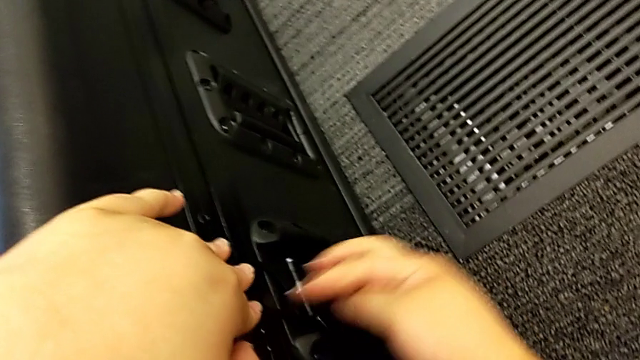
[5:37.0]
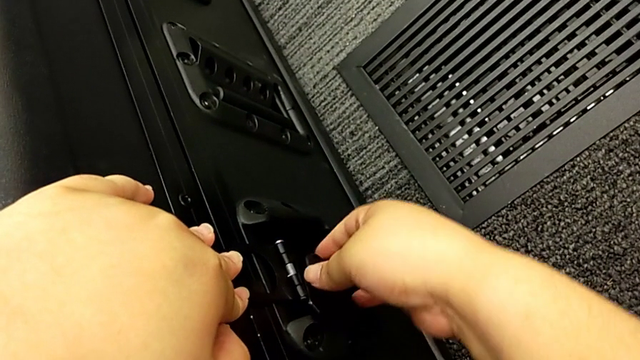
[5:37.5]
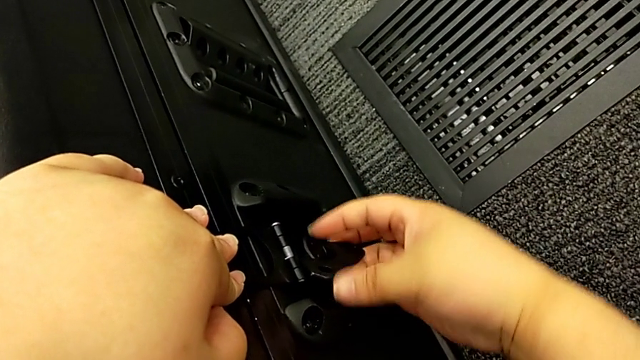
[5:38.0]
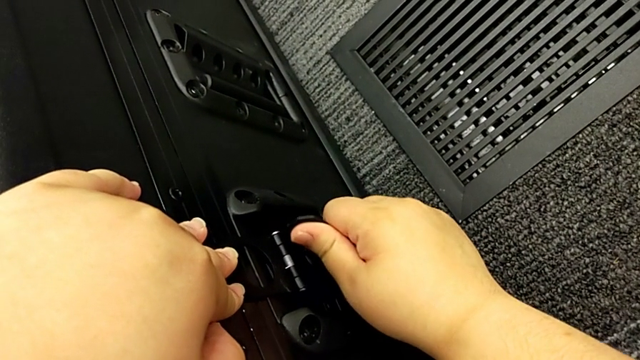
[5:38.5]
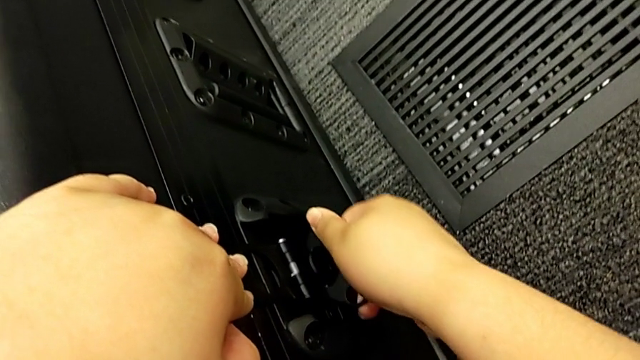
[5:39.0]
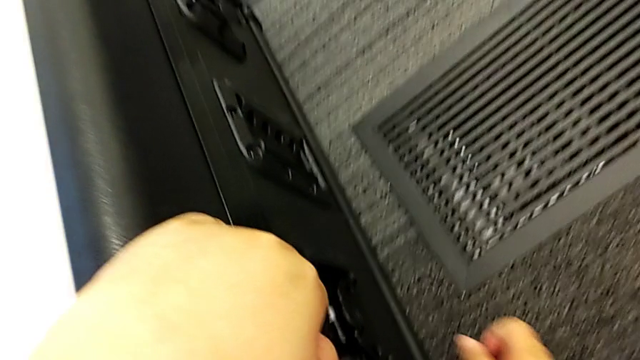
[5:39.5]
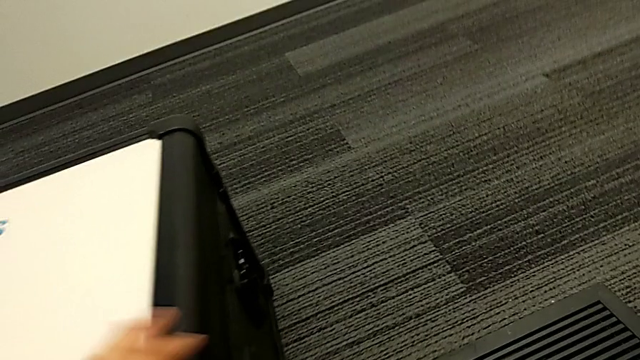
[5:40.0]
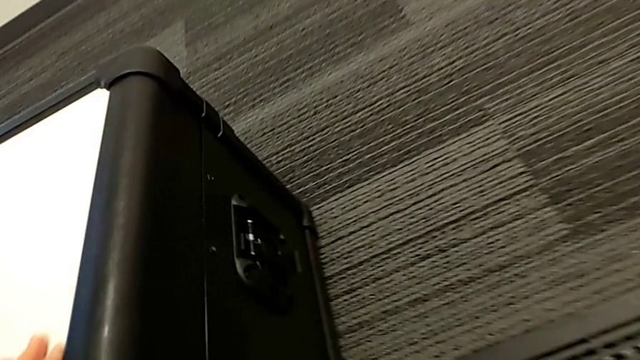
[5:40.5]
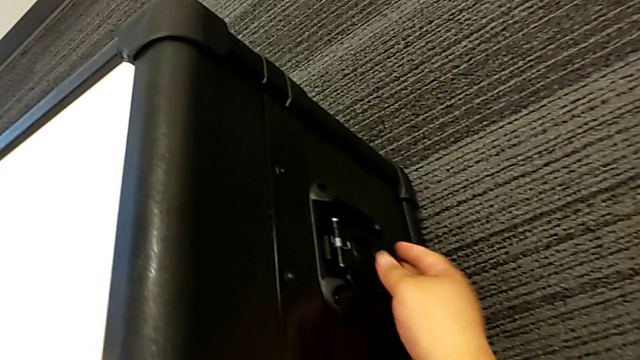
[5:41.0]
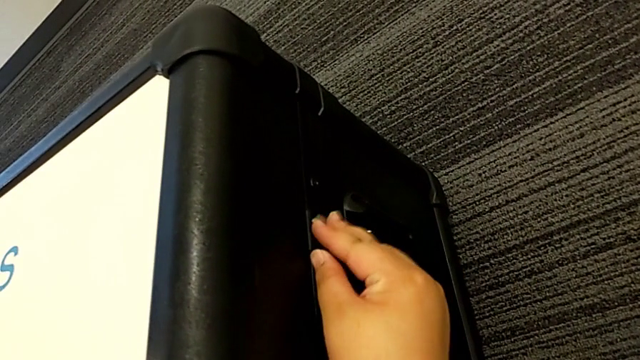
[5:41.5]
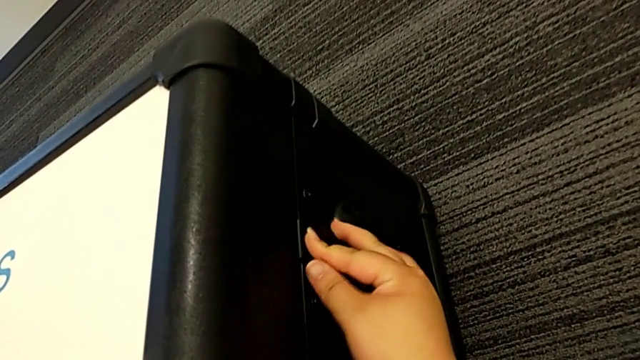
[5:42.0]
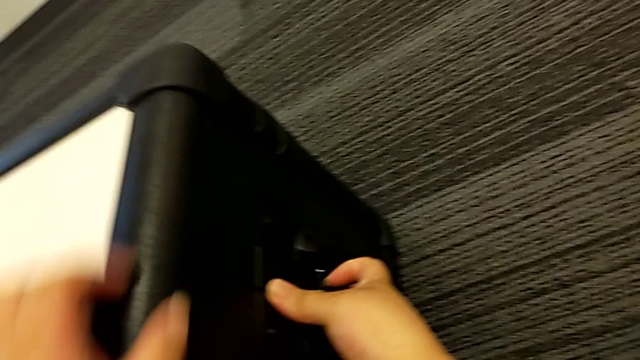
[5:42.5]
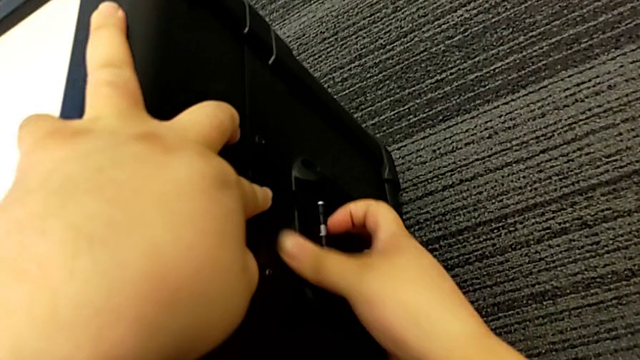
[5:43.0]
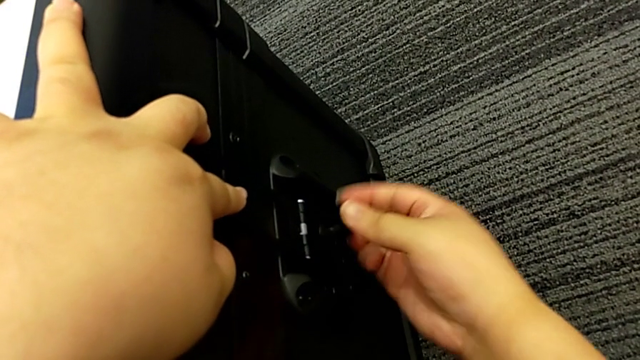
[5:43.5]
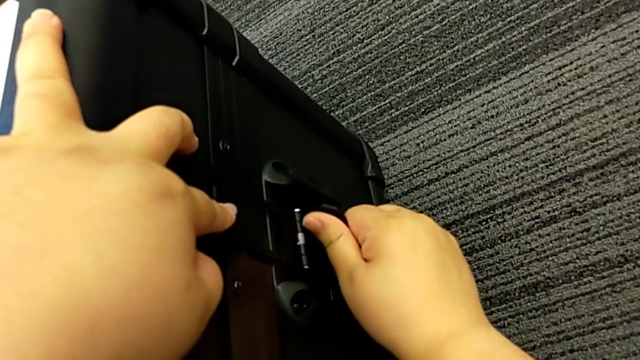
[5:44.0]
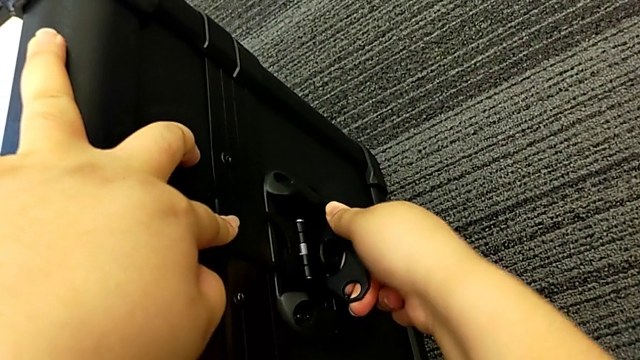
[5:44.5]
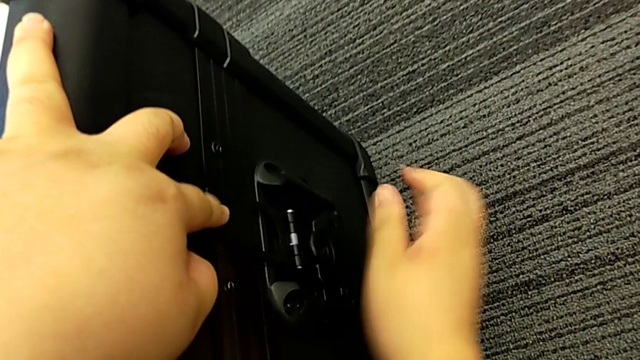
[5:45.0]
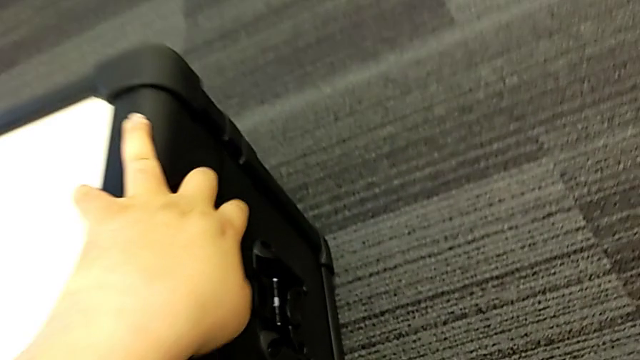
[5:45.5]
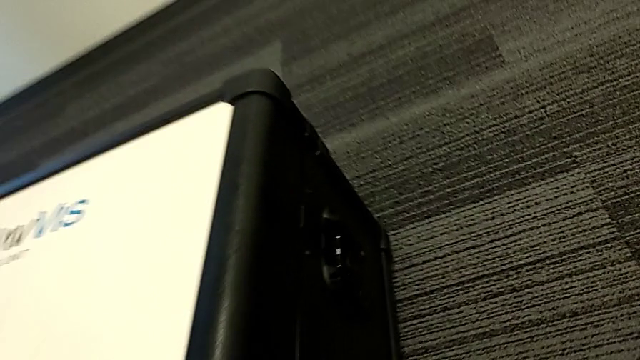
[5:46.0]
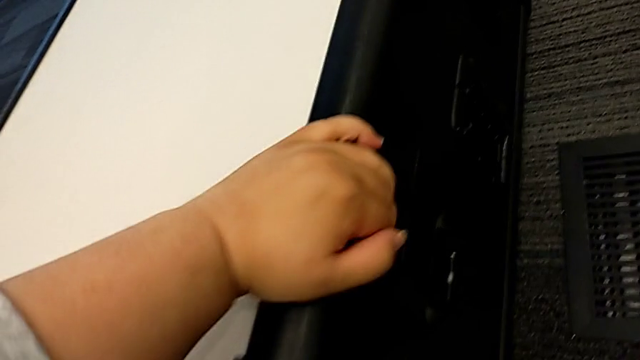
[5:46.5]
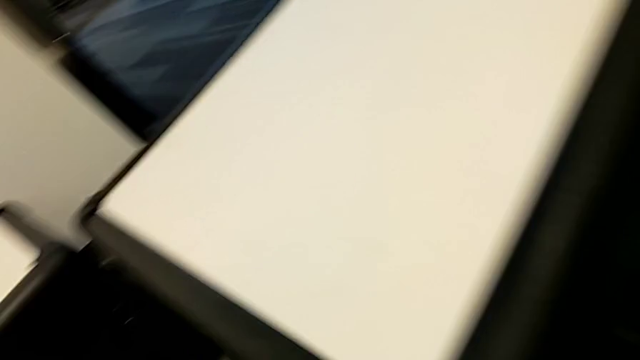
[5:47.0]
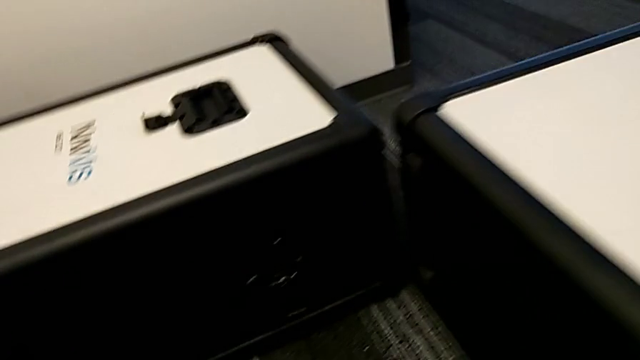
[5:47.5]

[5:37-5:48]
The camera wearer is locking all the boxes. They keep locking the wheel box lock.

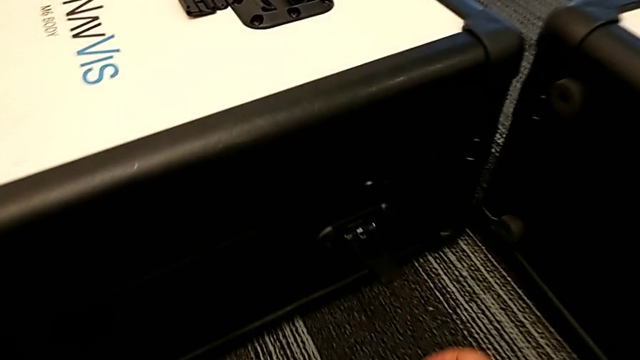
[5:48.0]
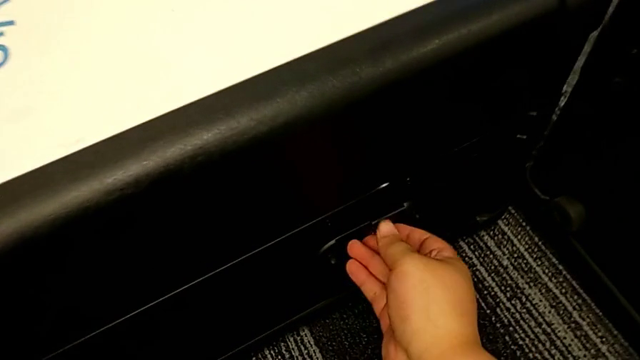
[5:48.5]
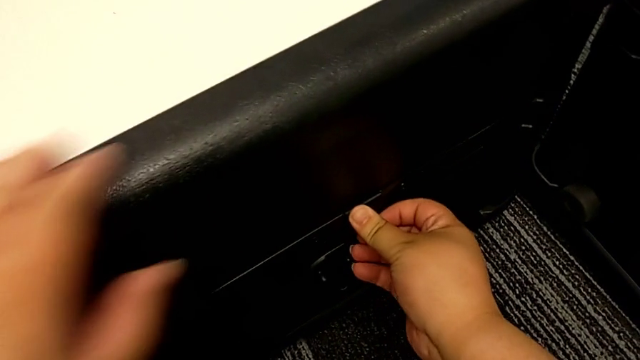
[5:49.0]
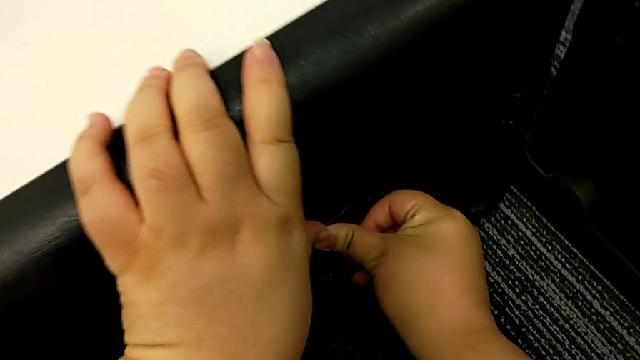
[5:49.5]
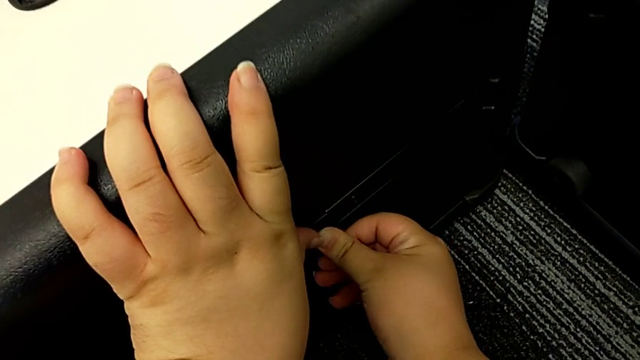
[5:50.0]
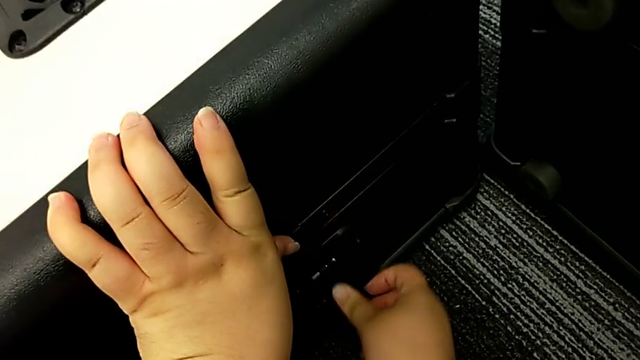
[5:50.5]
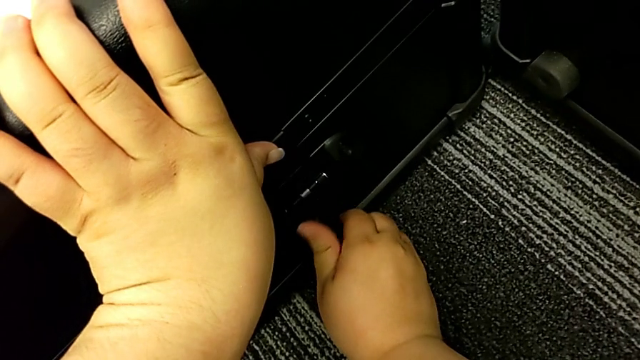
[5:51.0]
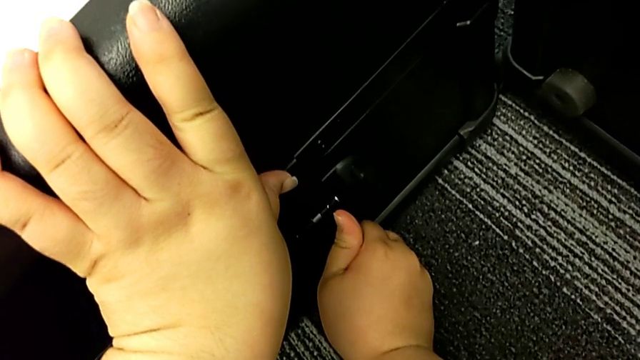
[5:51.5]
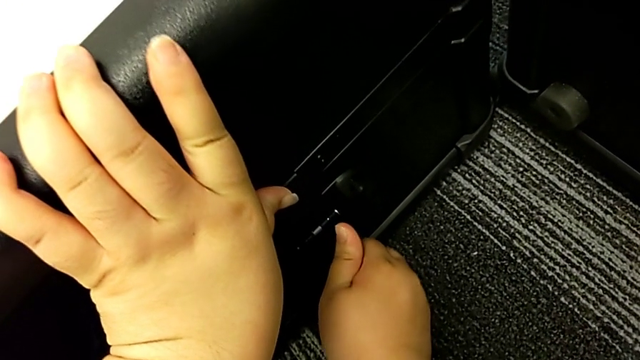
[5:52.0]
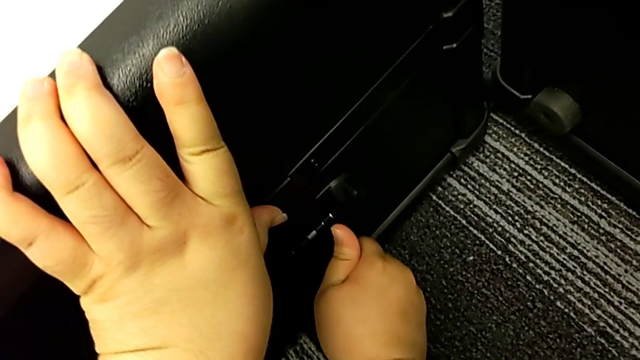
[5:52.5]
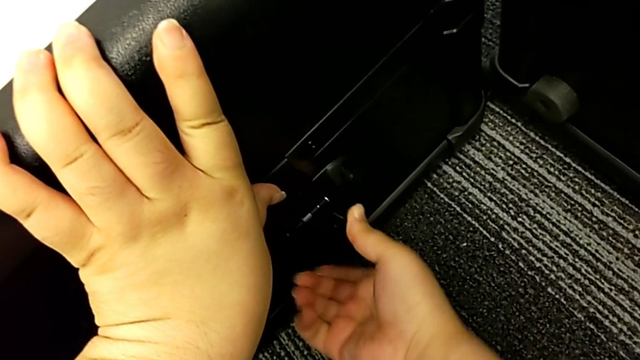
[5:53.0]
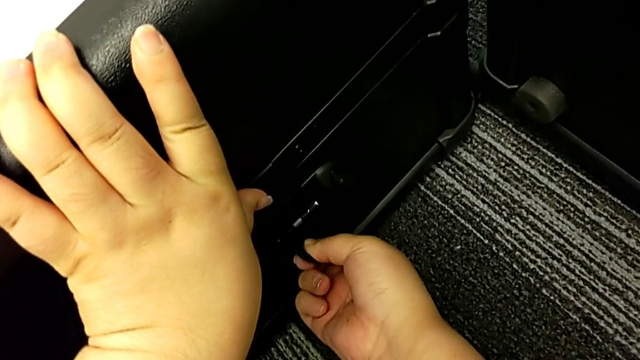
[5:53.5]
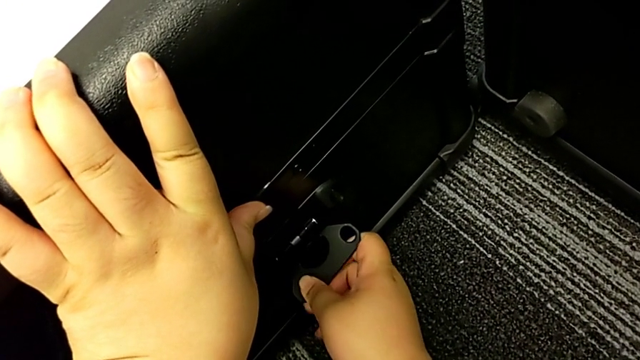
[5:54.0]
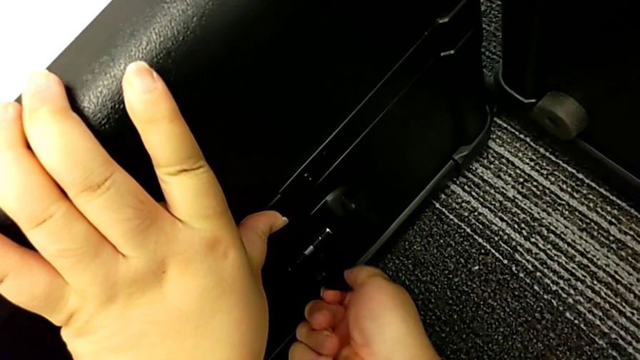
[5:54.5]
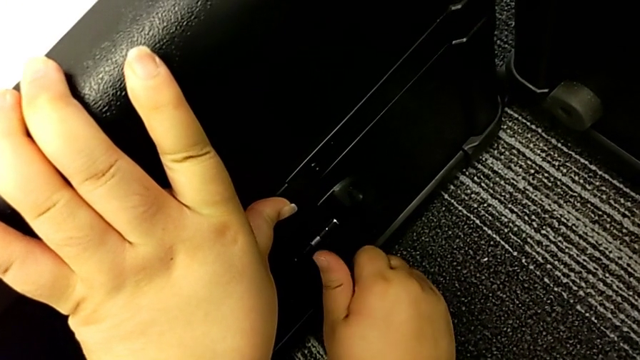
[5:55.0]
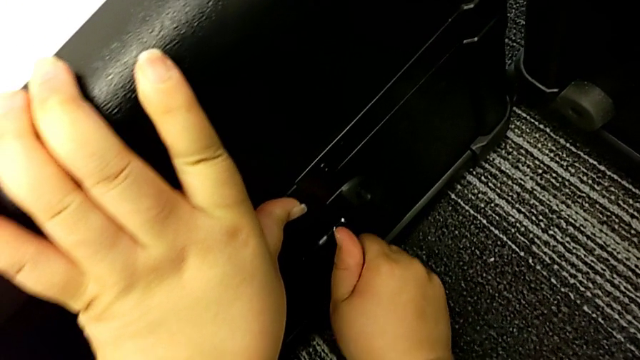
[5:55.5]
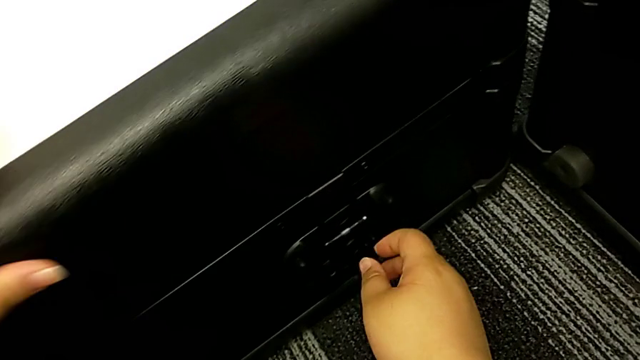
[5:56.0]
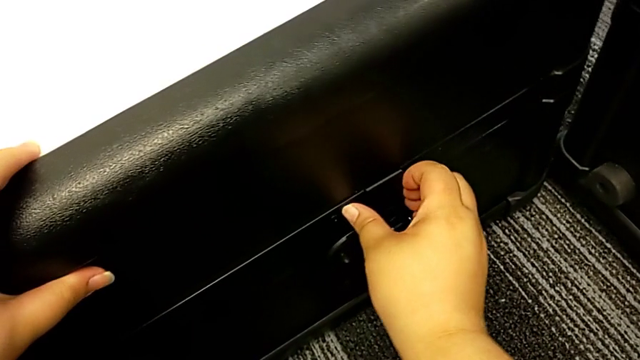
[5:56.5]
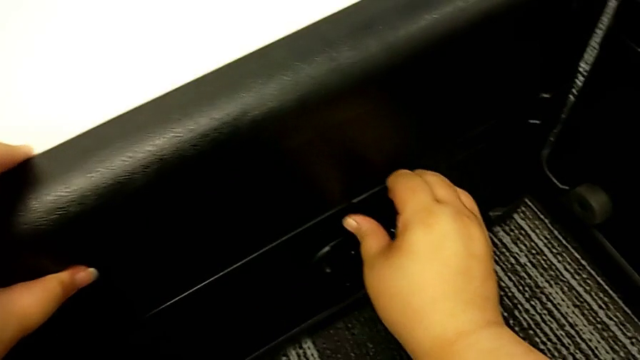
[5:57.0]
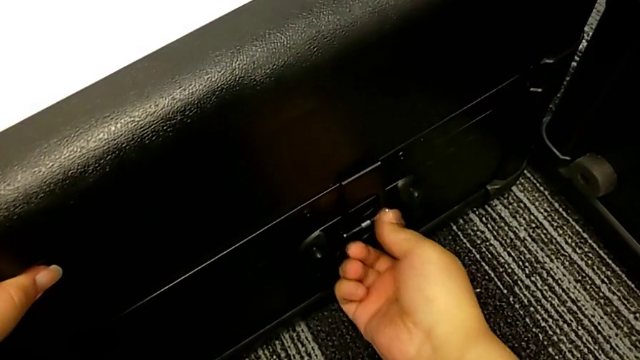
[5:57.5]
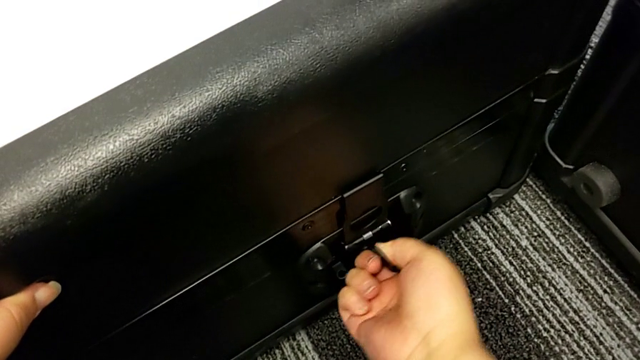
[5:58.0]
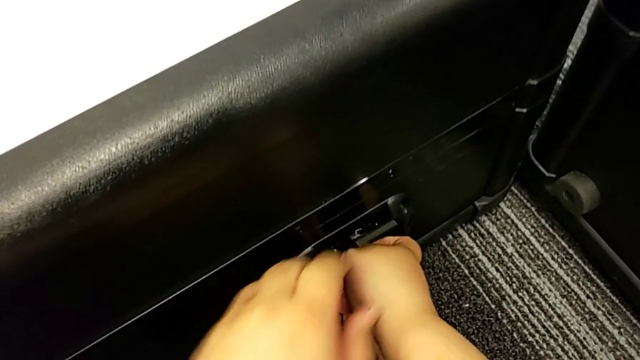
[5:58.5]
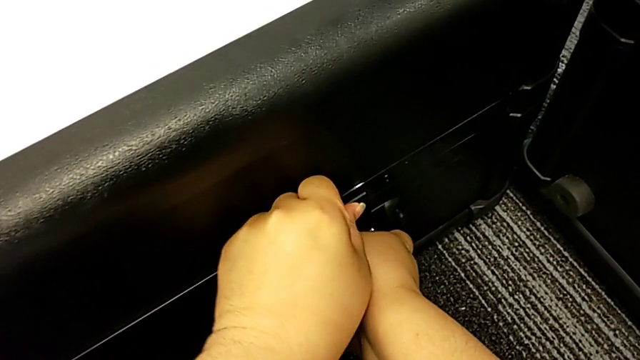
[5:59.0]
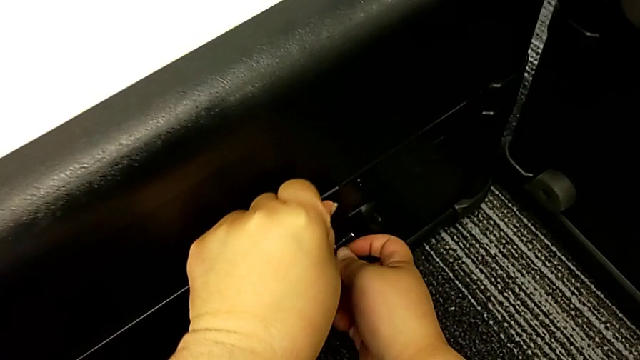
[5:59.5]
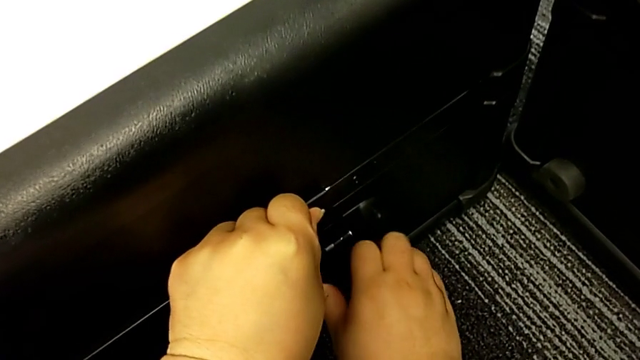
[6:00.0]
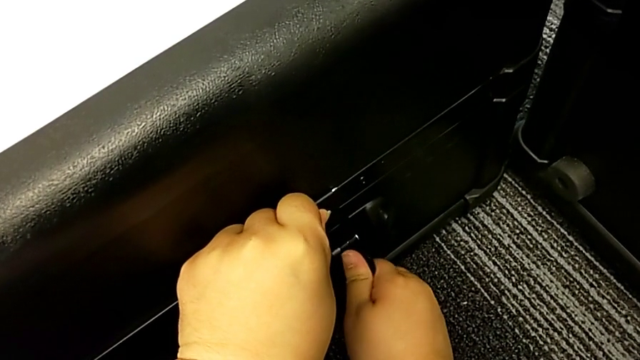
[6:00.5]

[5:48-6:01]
The camera wearer is locking all the boxes. They begin to lock the body box lock.
